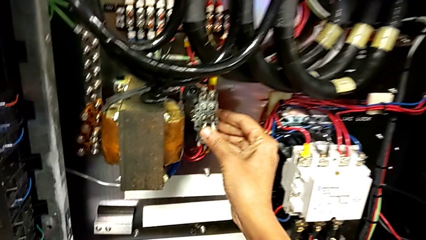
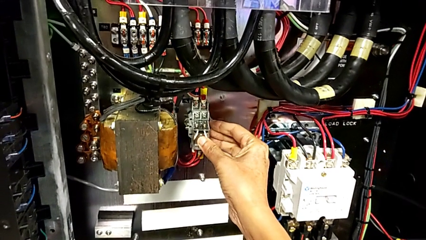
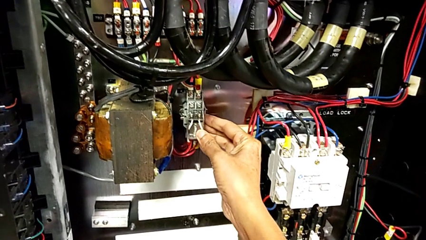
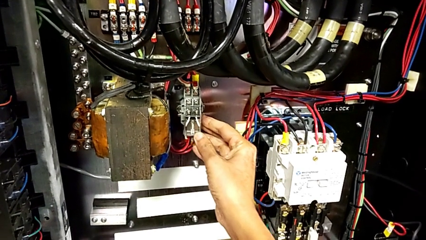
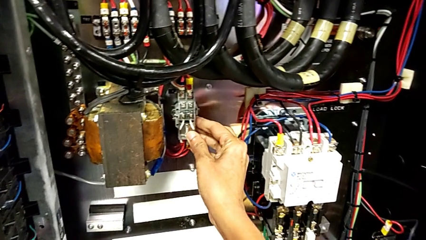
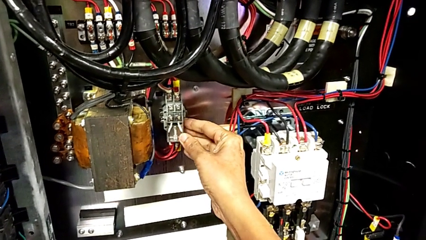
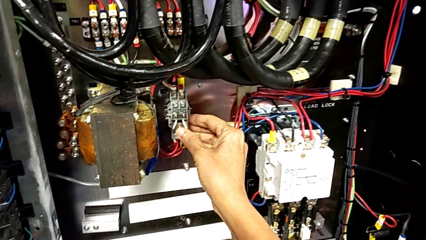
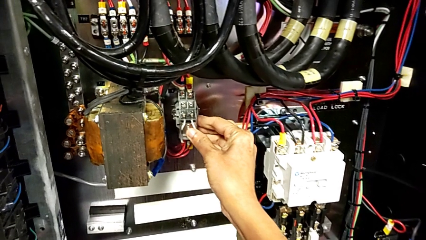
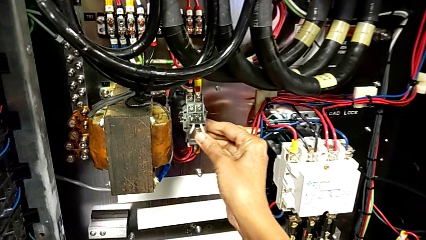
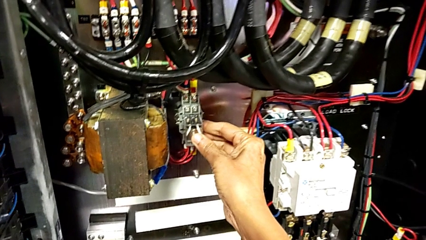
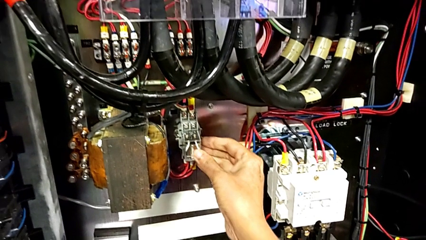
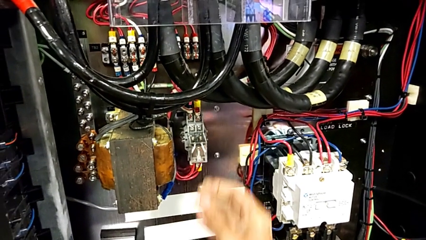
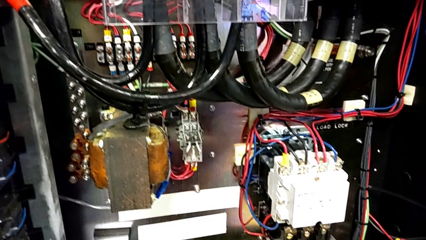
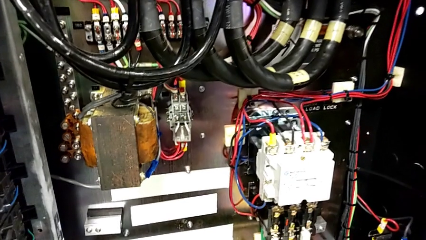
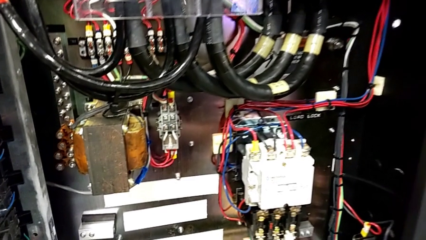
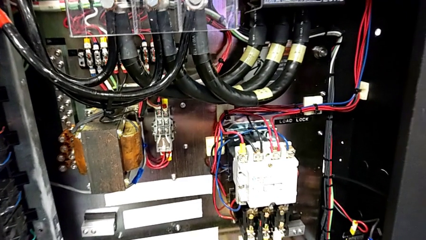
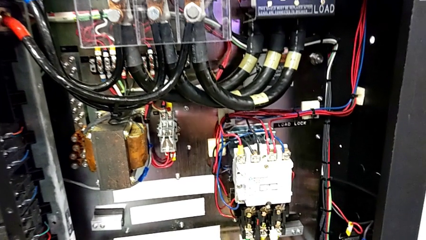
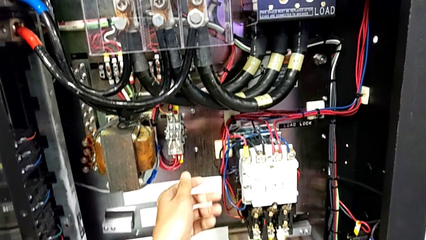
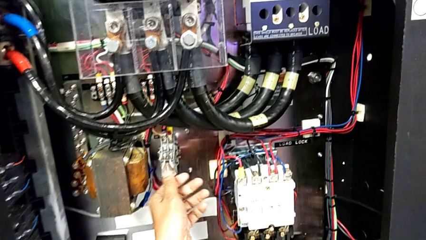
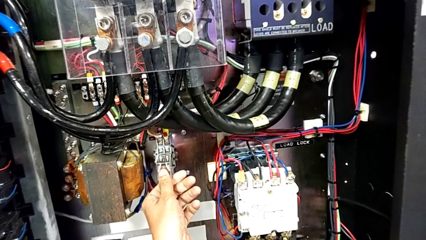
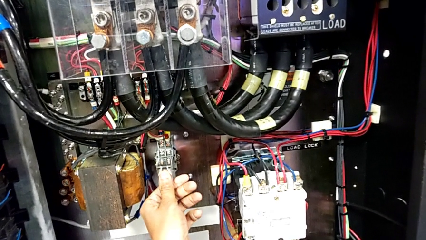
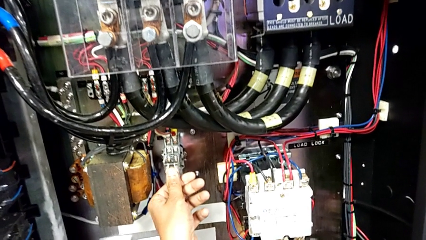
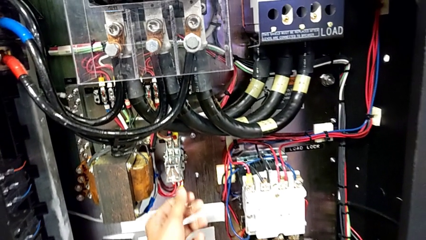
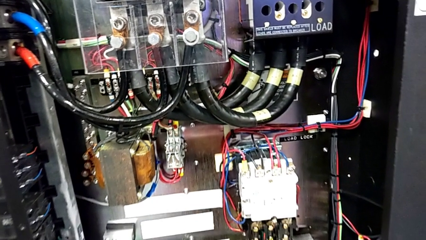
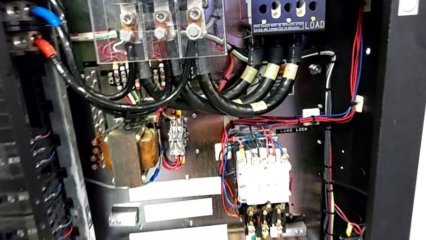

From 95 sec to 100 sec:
The camera wearer is inserting a new circuit breaker. They push the circuit breaker twice.

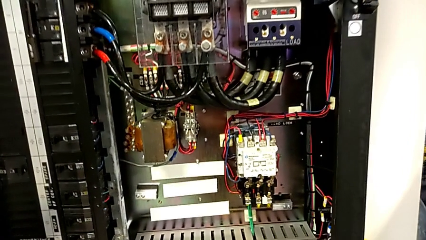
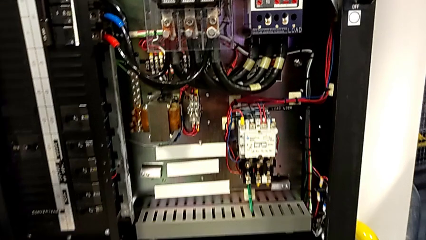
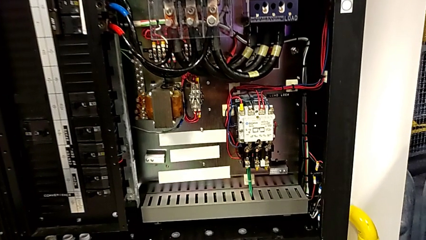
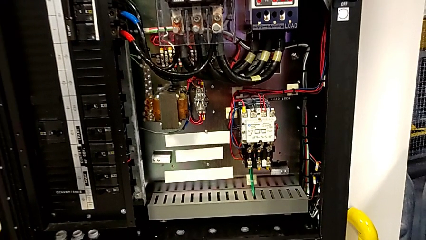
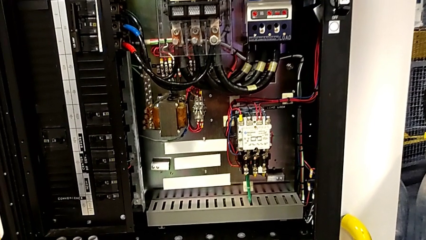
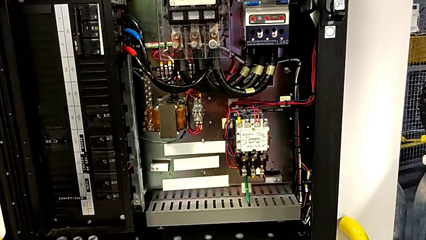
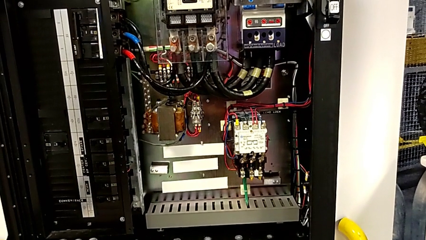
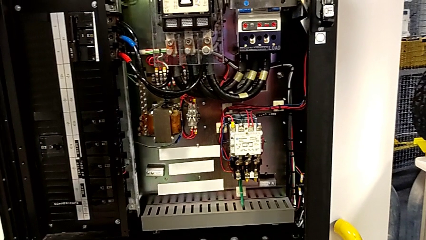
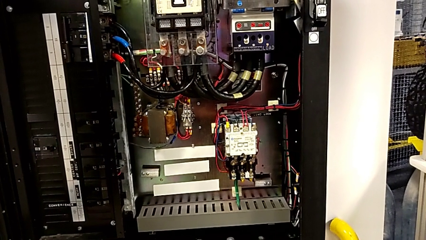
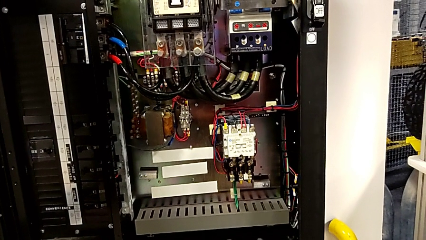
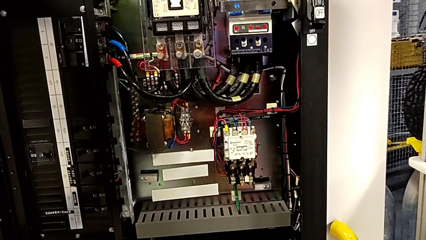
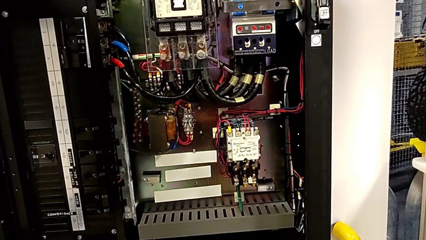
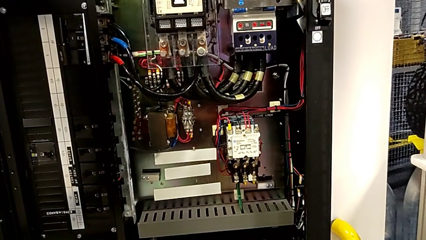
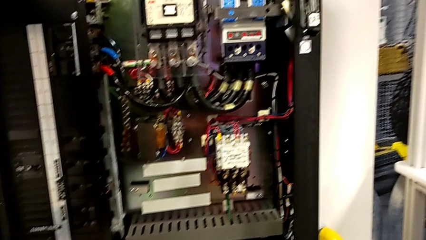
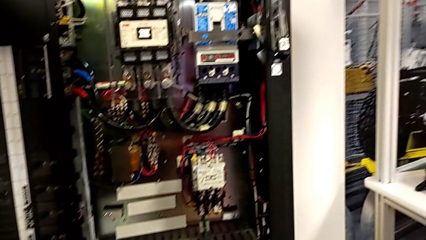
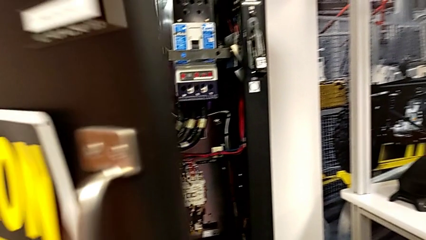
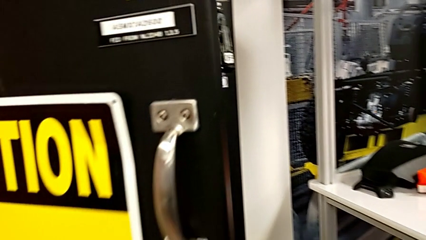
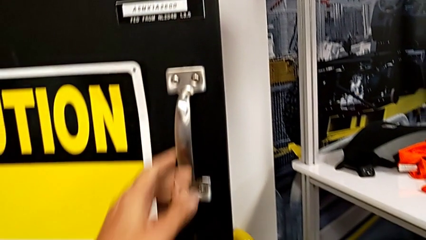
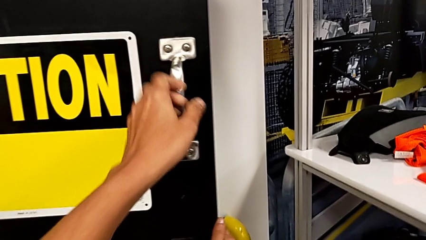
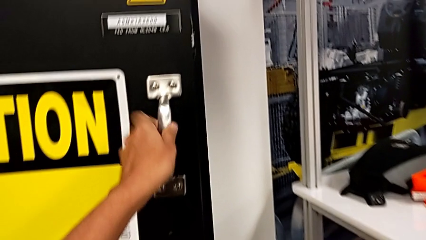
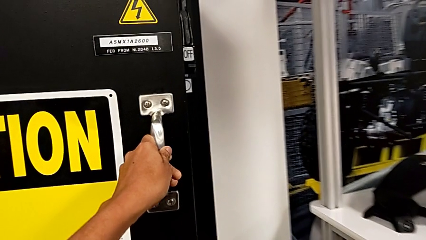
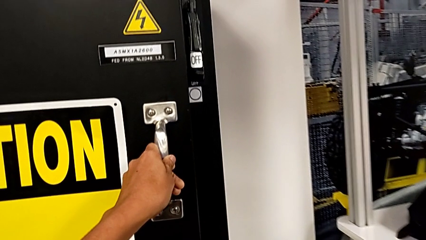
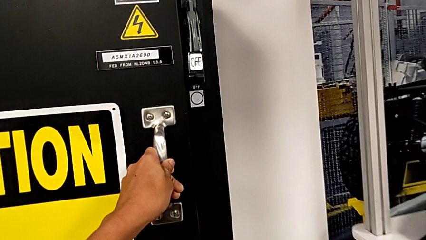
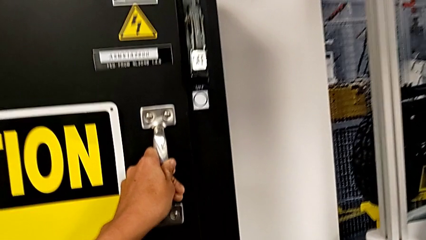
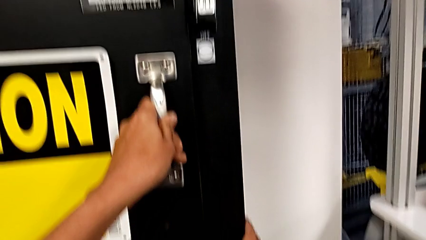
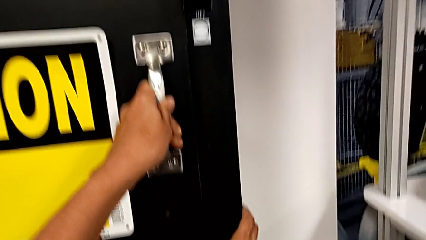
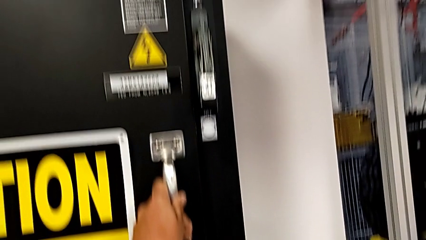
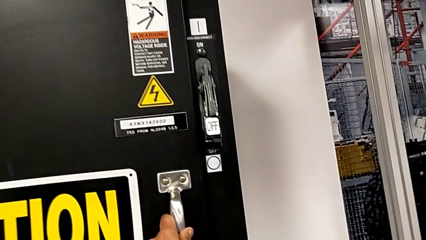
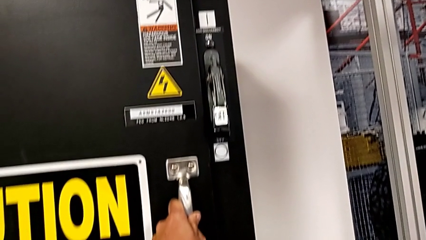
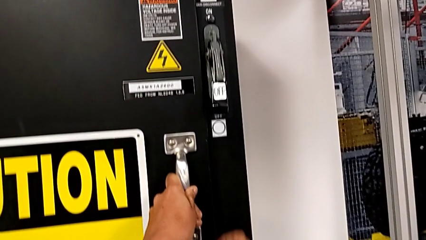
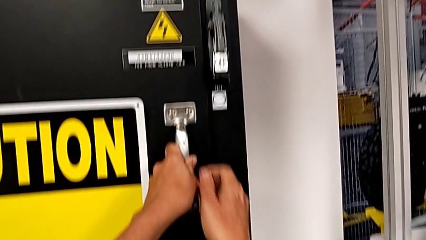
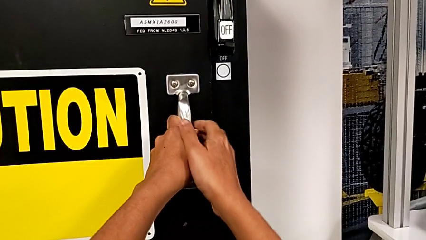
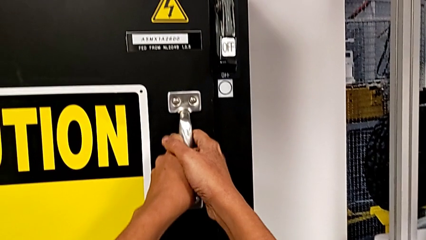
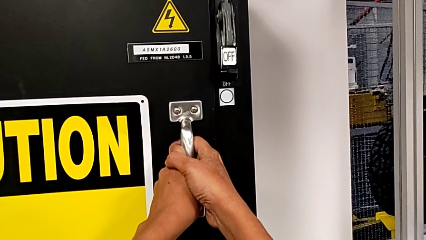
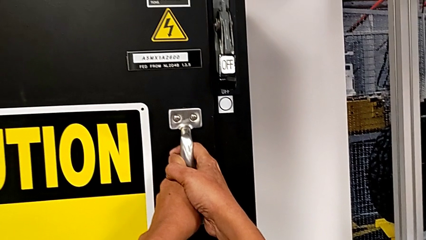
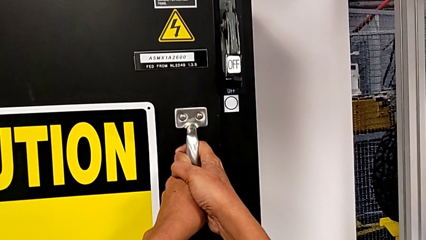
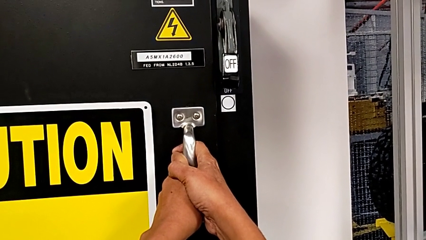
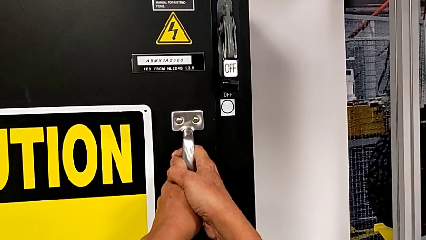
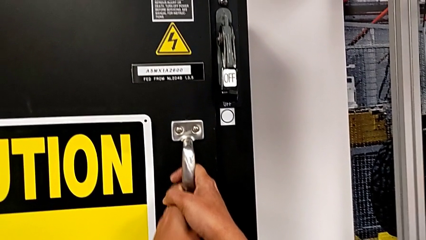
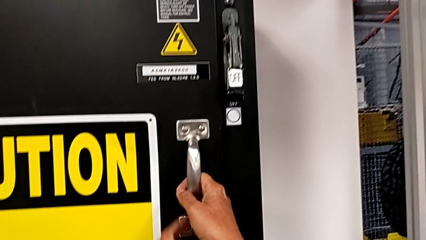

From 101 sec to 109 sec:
The camera wearer closes the front door. They close the front panel door and push it.

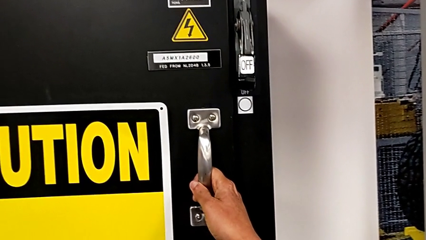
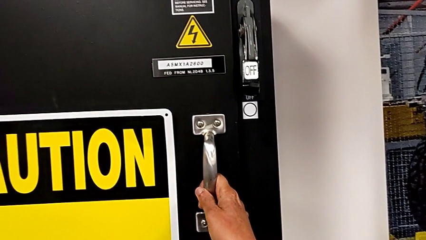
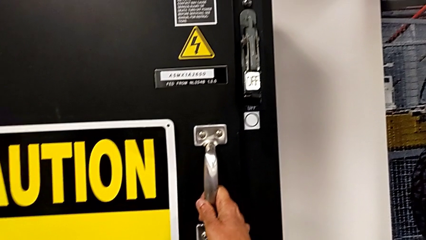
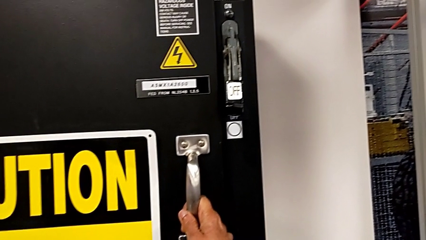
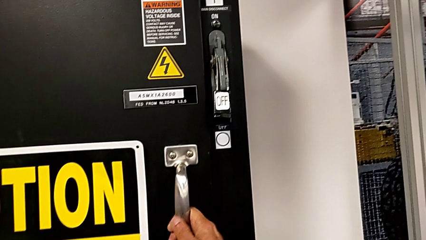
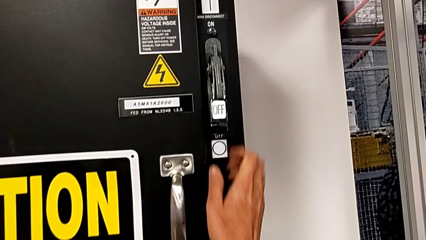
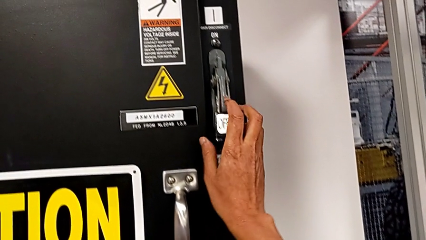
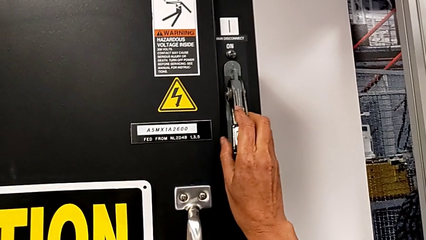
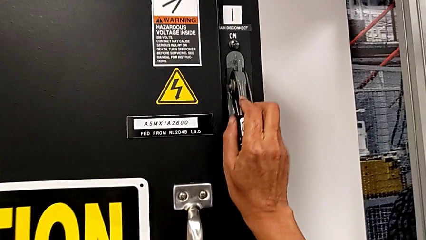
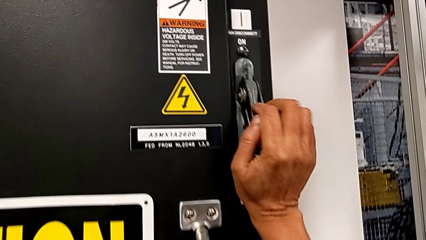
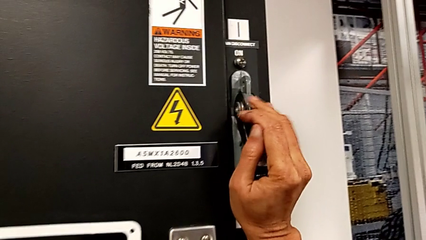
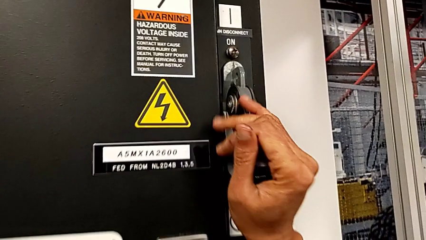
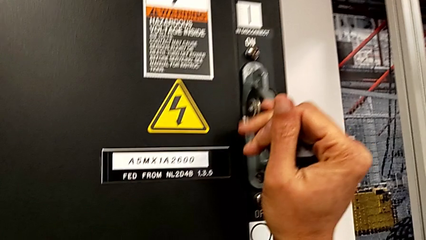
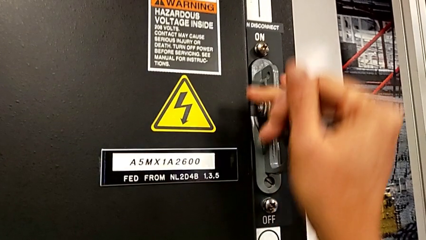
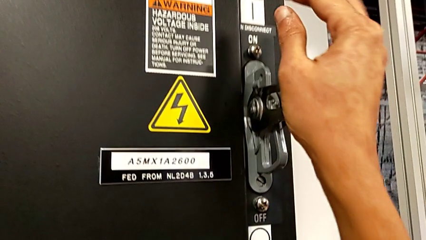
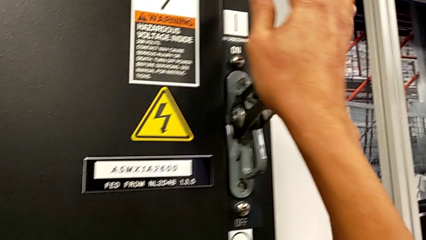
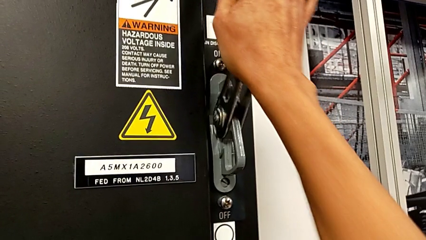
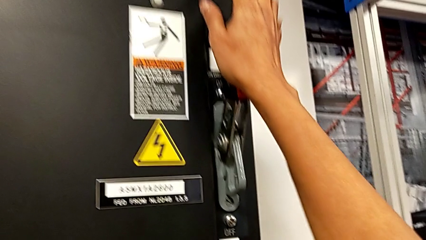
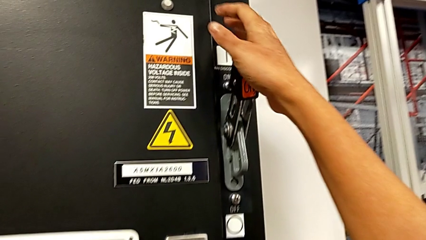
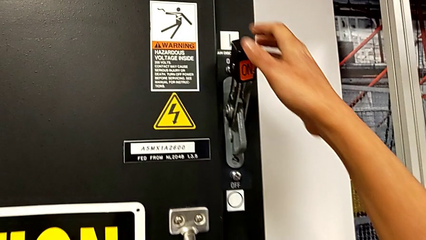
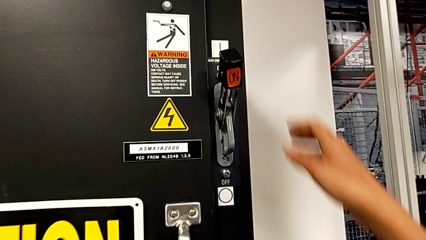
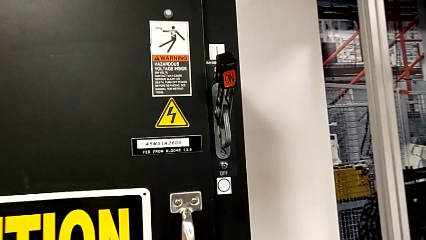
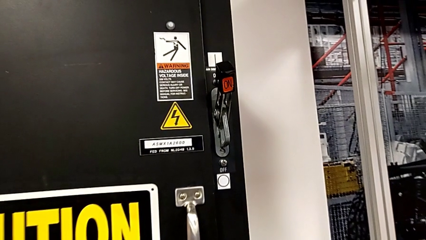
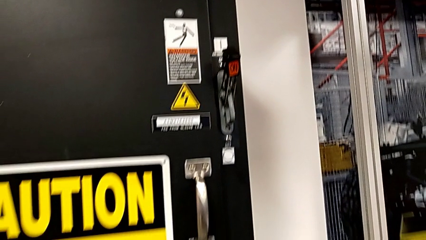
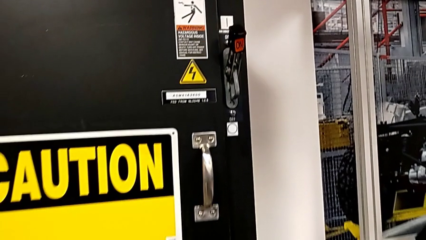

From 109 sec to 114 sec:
The camera wearer turns on the main power. They pull the lever.
